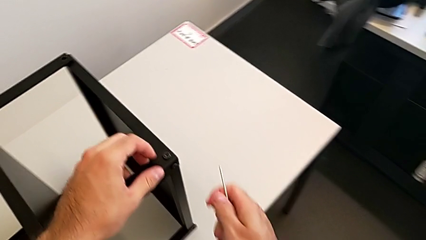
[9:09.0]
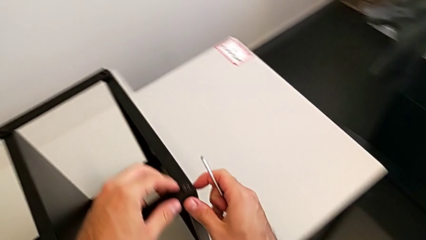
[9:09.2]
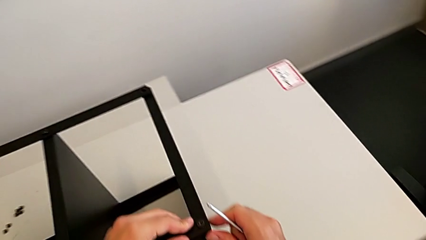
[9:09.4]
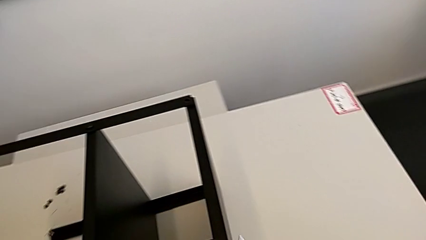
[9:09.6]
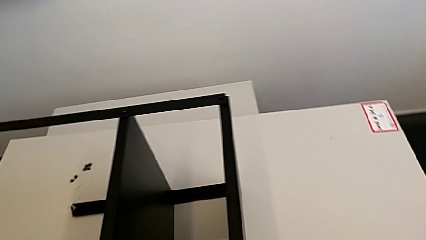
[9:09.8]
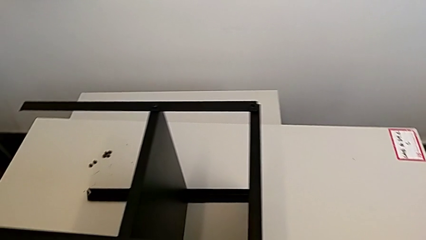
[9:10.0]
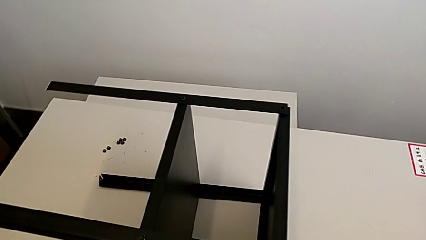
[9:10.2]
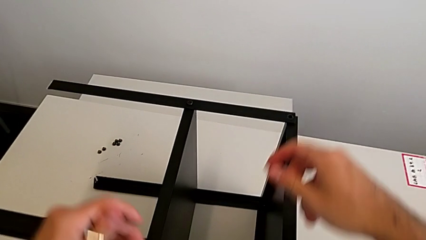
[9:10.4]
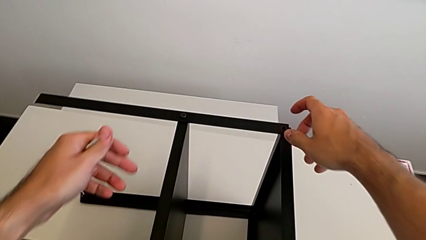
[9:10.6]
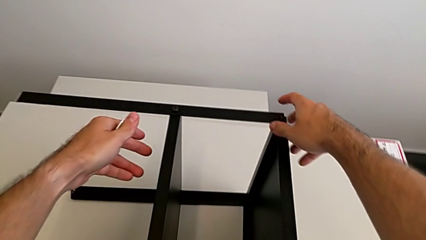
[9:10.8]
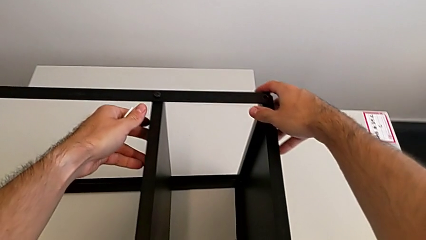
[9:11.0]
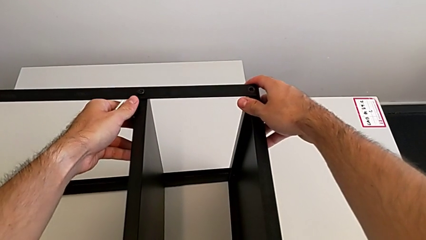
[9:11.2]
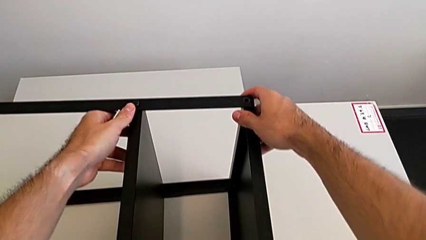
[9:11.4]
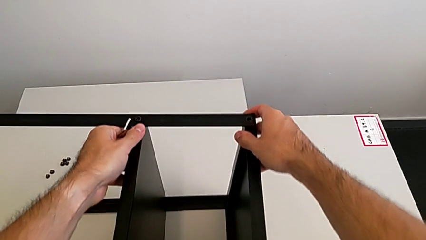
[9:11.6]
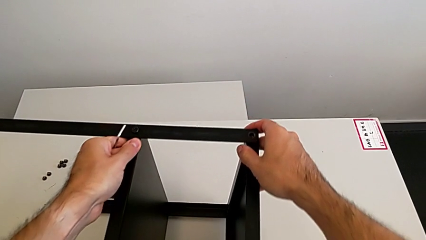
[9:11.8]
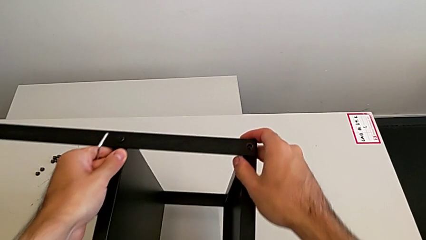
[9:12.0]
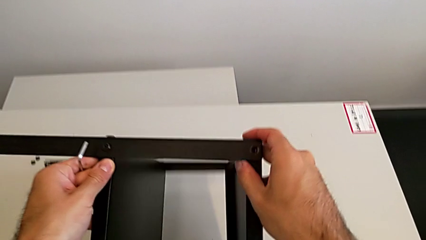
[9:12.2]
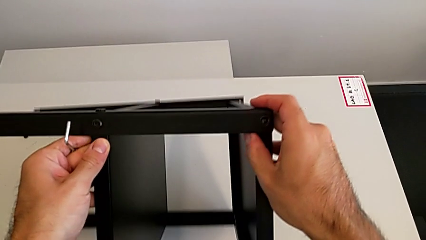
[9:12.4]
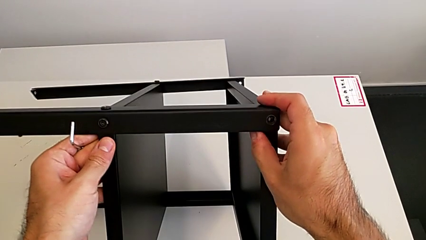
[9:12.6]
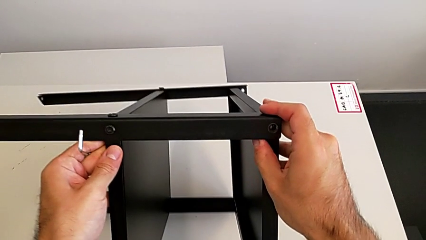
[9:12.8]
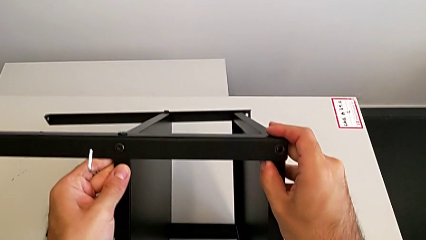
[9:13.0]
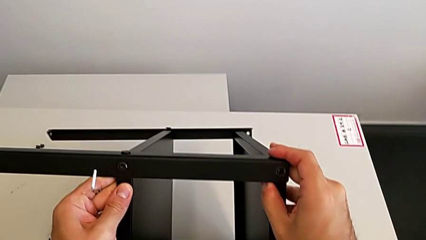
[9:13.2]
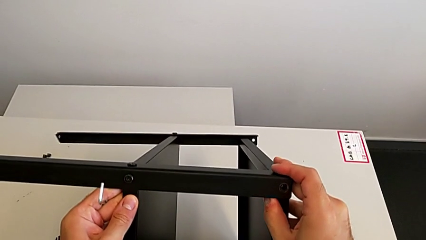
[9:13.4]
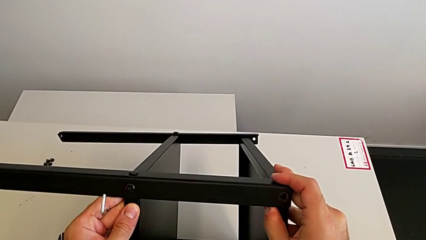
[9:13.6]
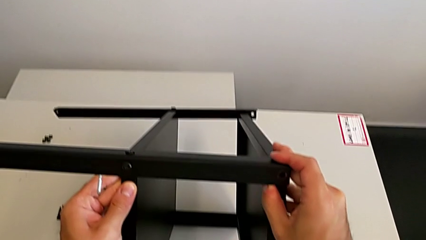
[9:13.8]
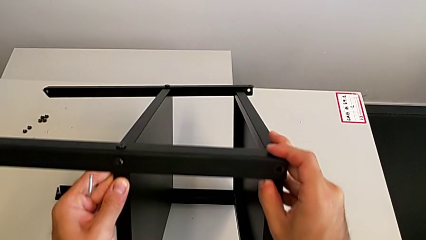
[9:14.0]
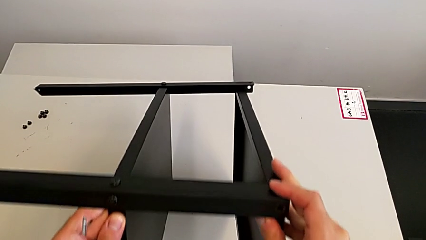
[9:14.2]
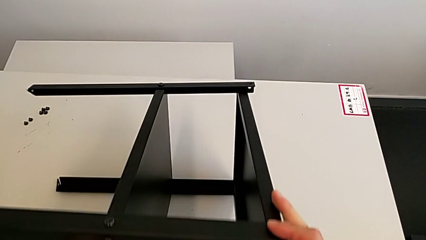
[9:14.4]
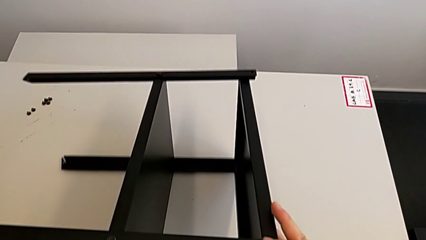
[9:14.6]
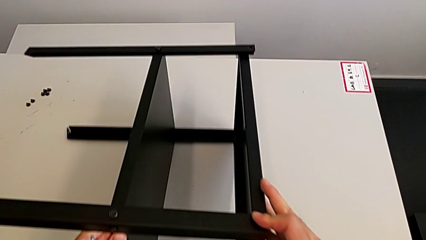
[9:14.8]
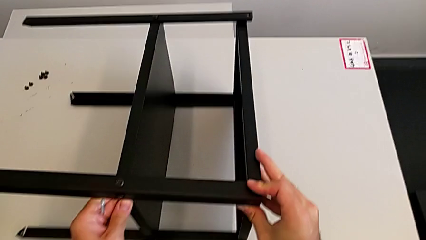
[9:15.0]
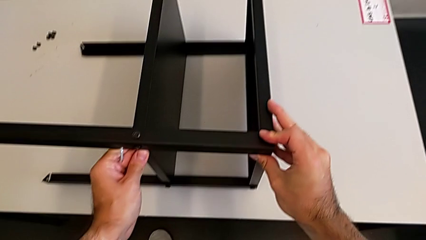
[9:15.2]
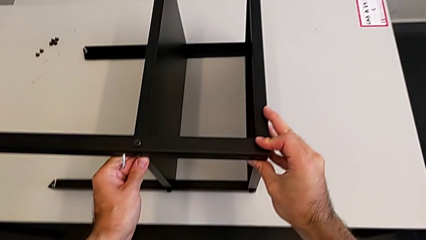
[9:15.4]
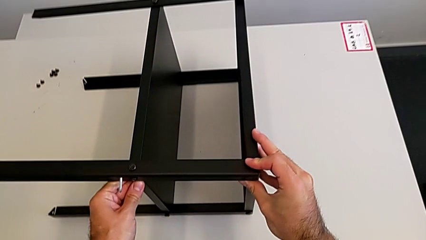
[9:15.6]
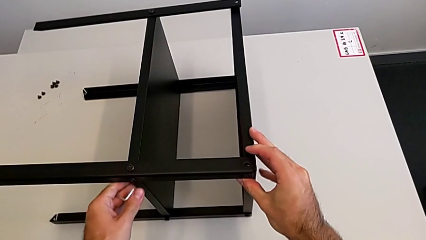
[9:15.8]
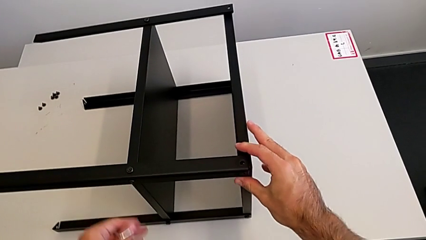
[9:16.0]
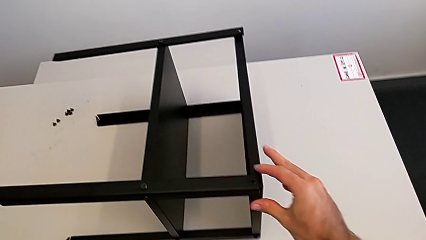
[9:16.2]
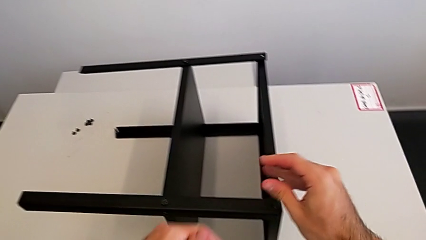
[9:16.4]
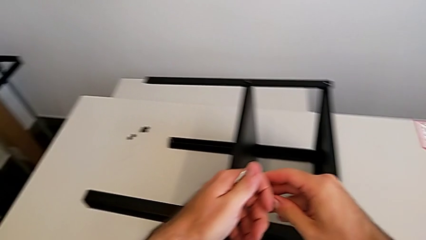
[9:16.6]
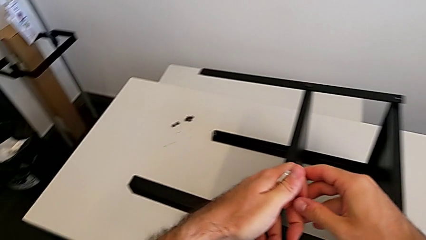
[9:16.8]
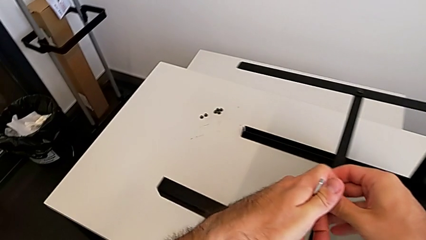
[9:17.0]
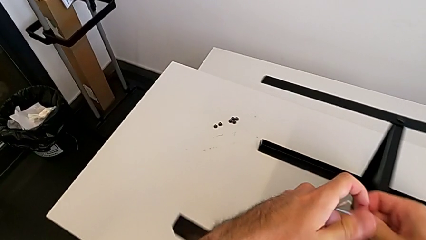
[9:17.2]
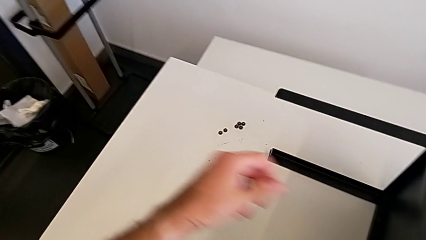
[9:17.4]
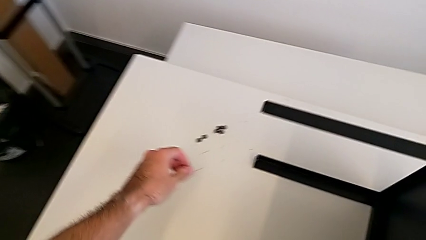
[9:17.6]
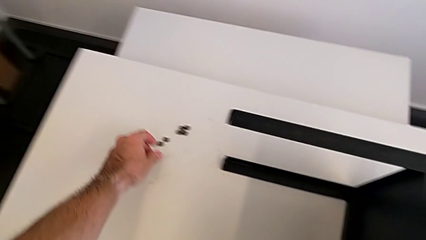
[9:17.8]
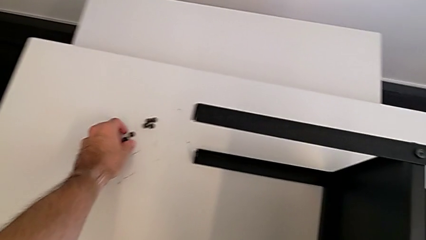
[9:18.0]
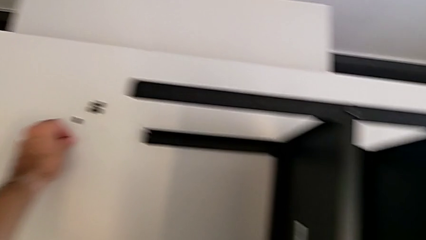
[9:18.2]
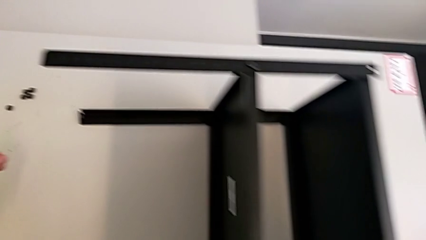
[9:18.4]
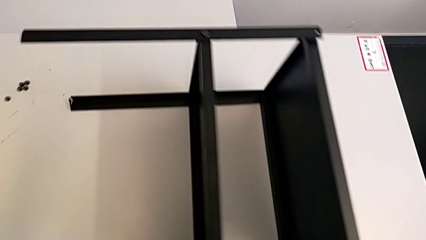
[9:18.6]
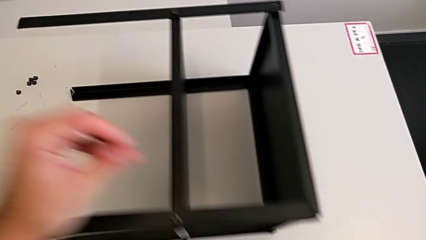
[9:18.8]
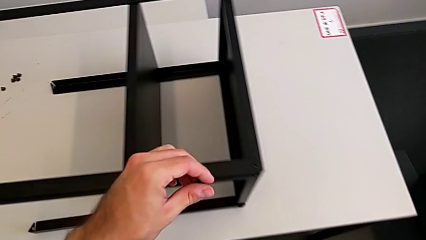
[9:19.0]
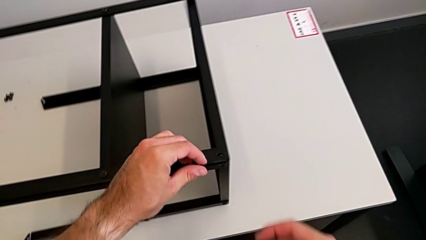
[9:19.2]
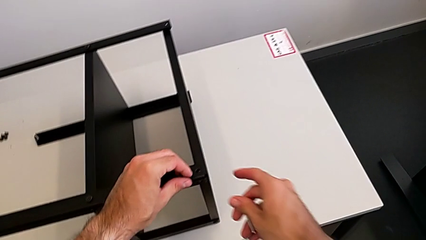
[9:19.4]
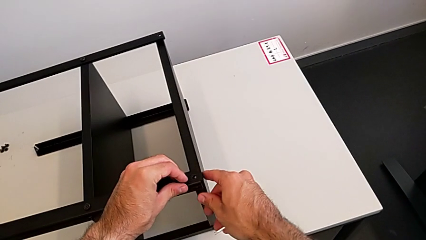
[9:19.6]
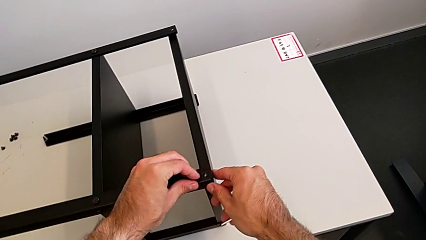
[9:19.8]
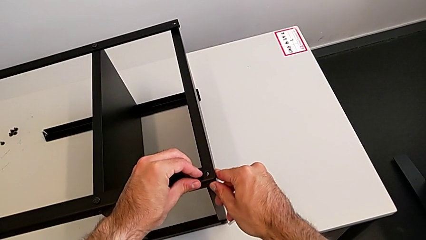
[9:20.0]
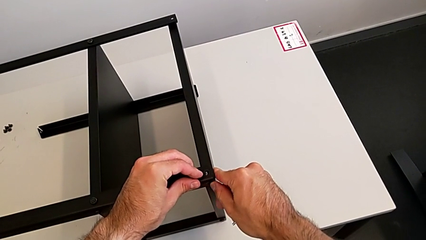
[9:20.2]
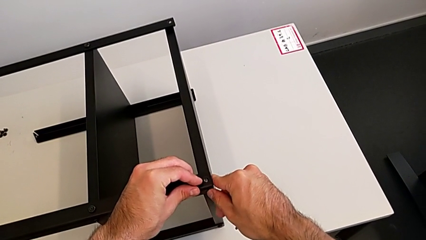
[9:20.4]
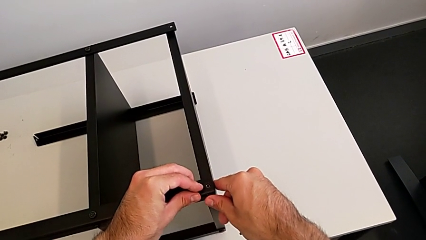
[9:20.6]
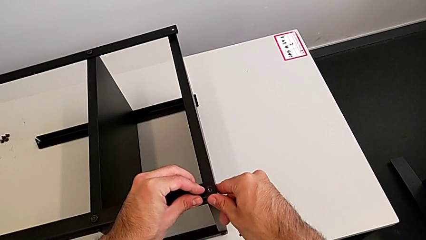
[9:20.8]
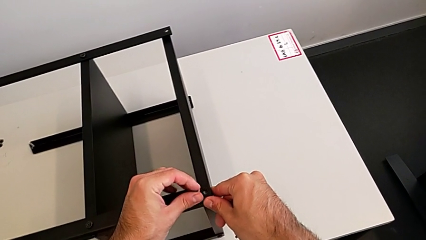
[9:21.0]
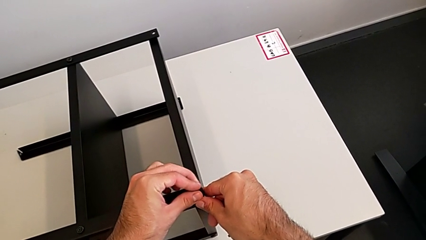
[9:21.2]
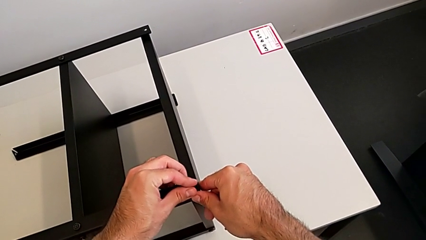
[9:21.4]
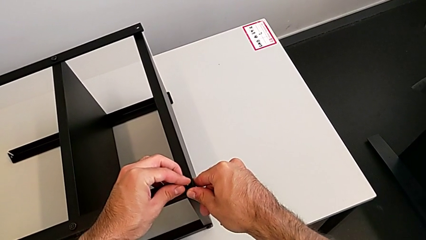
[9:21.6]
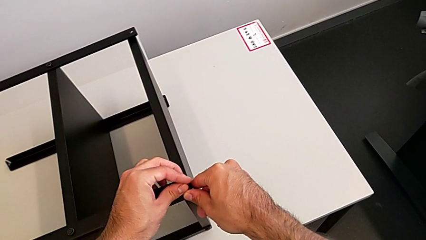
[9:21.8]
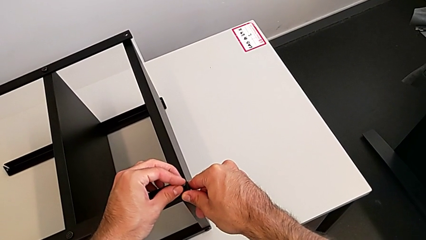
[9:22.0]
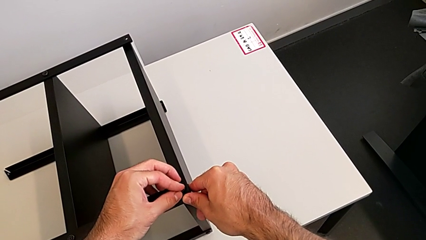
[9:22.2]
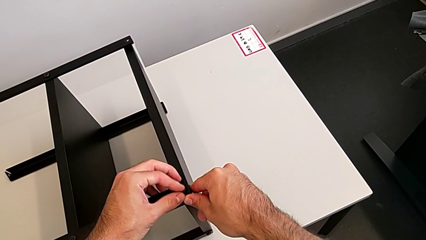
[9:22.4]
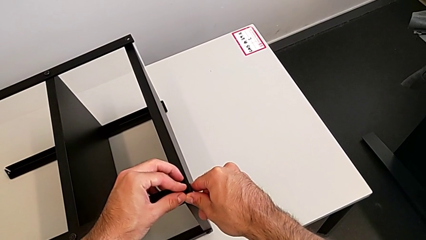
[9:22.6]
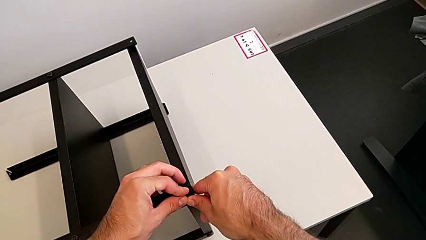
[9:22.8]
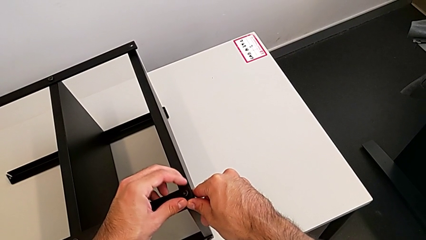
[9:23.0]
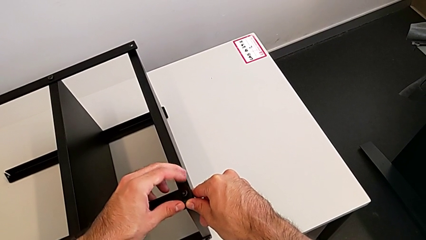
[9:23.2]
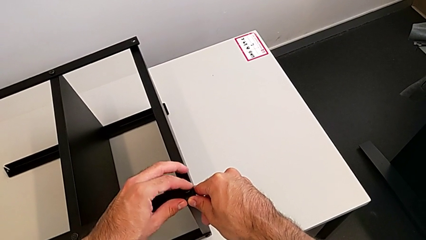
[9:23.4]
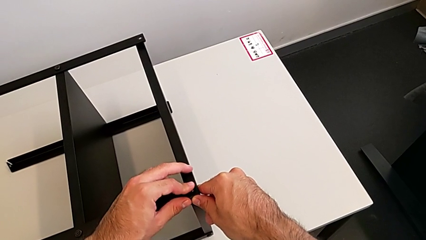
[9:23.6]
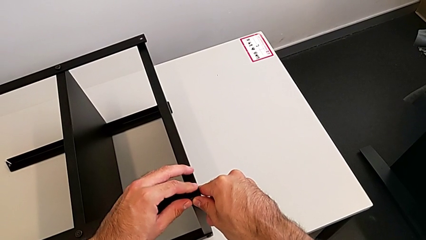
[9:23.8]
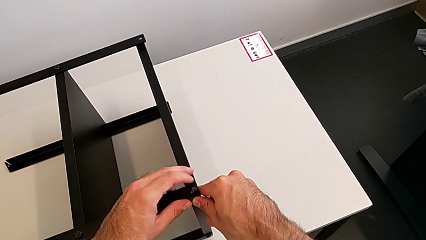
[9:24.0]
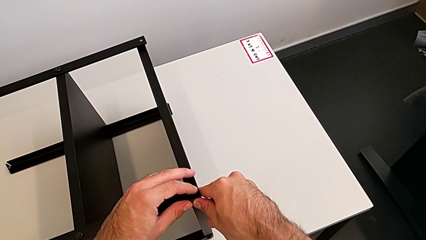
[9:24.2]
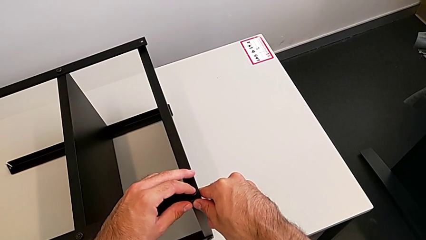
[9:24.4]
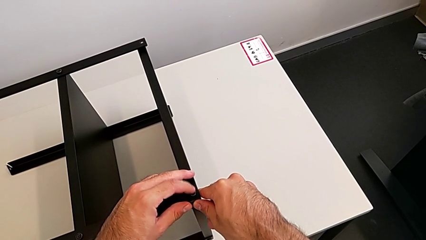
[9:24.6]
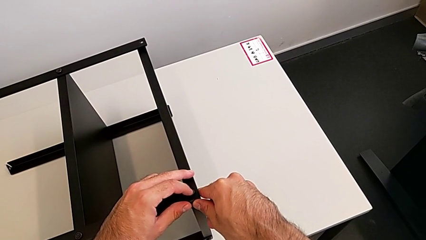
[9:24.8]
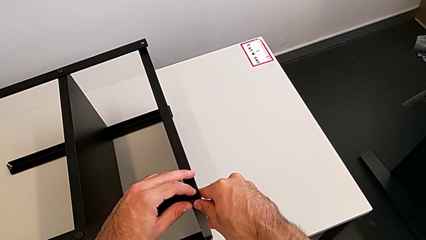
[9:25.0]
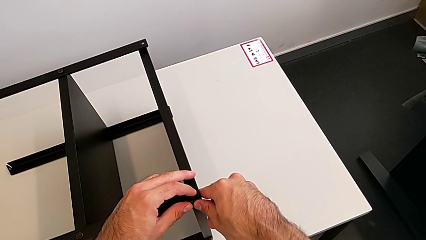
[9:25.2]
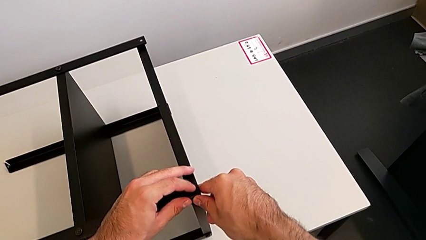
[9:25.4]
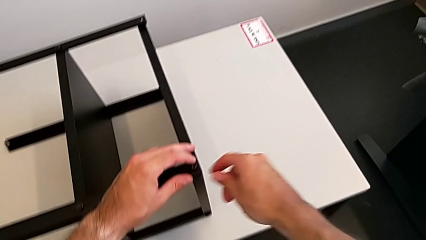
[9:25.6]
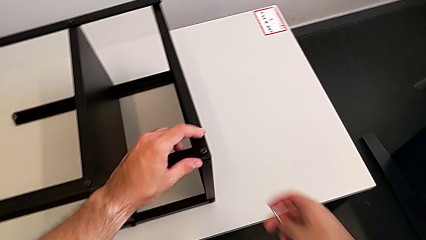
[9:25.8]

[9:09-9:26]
The camera wearer is screwing the first leg to the top shelf of the table. They rotate the nightstand, grab the hex socket head and insert it.
